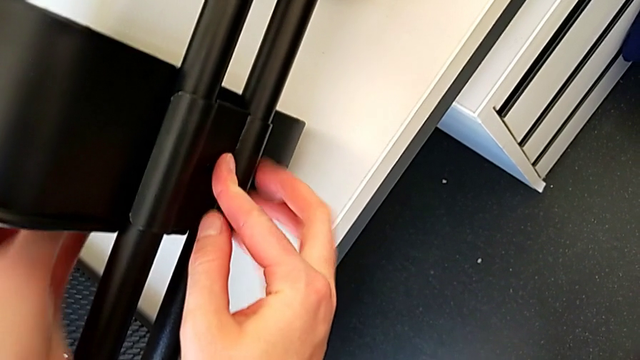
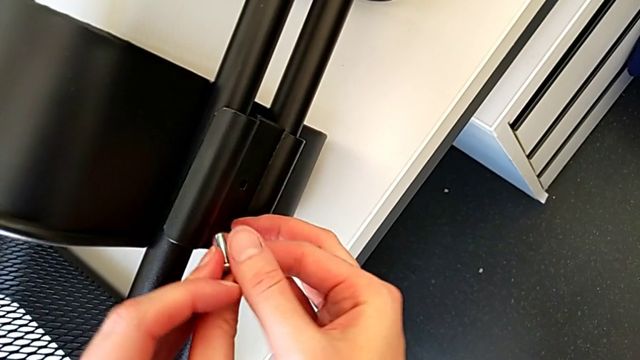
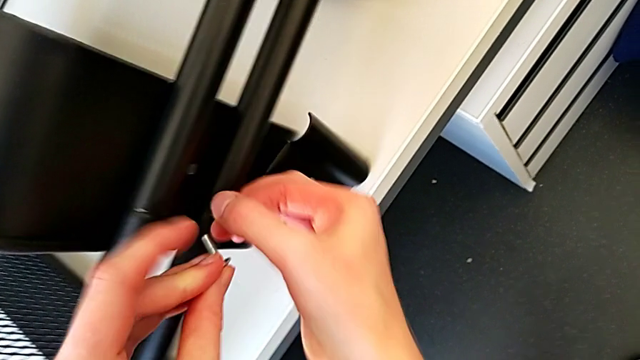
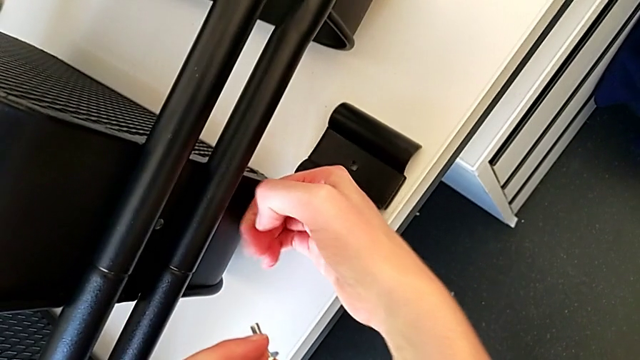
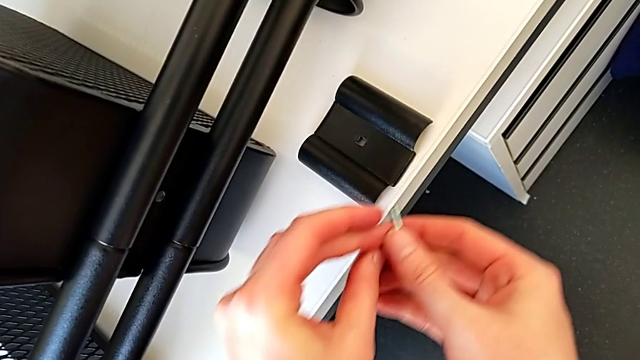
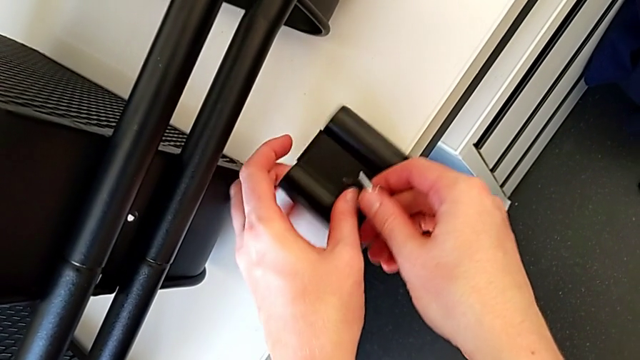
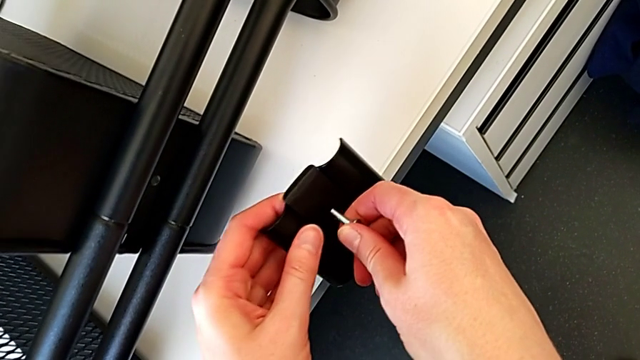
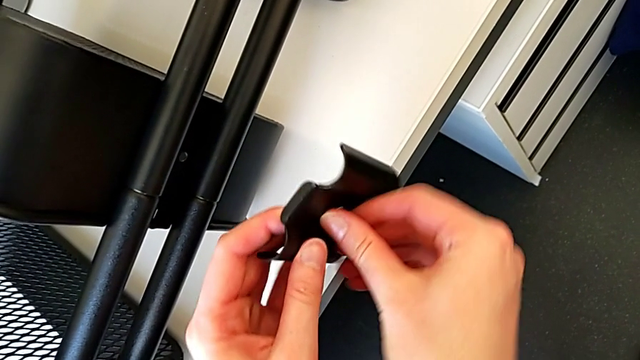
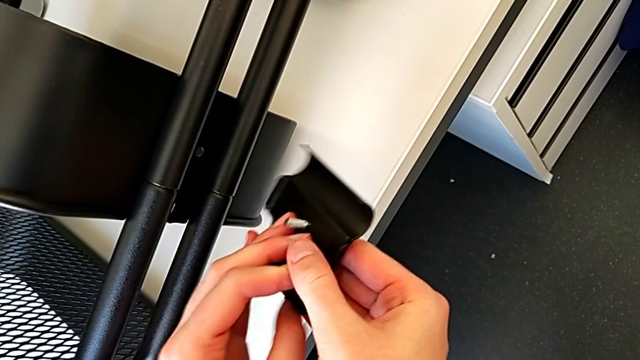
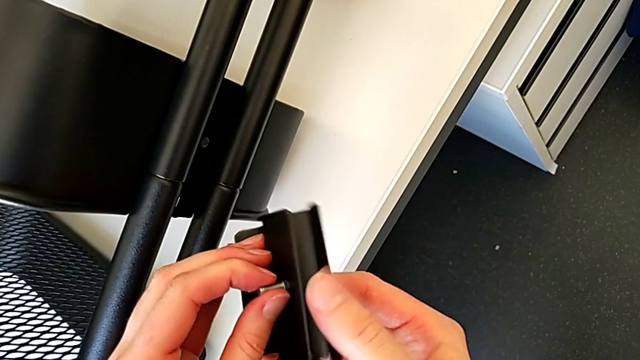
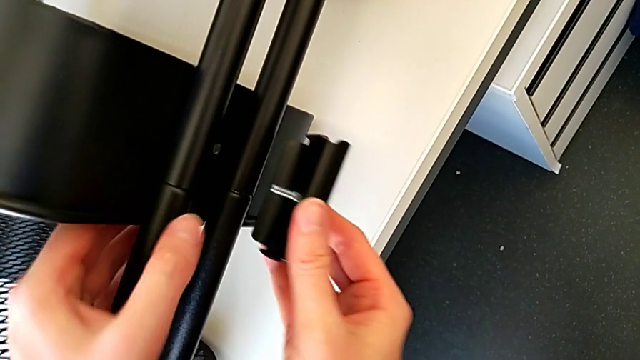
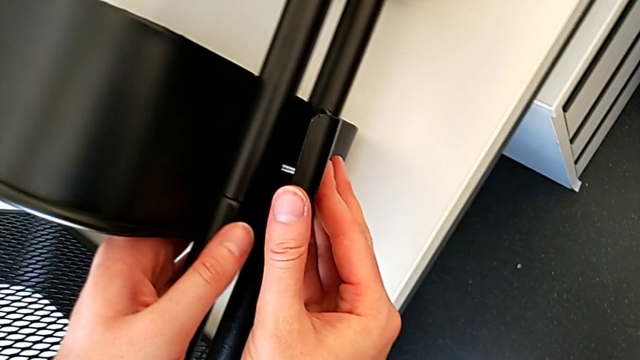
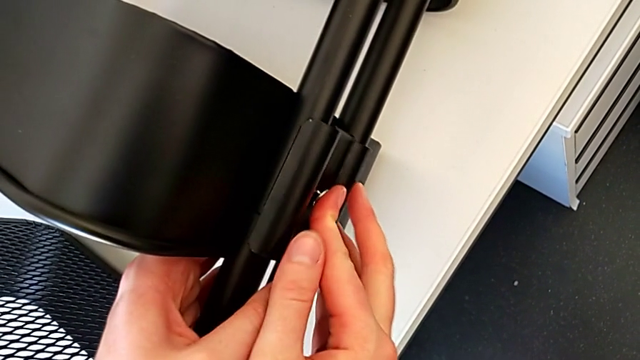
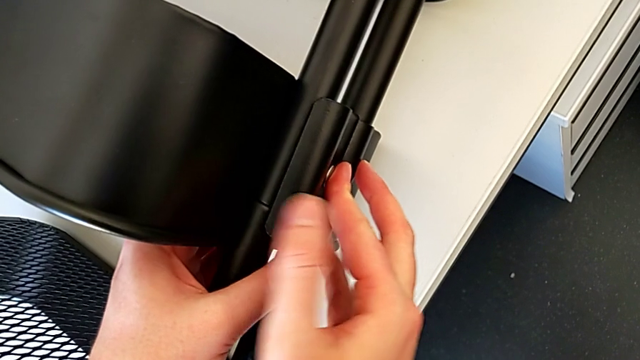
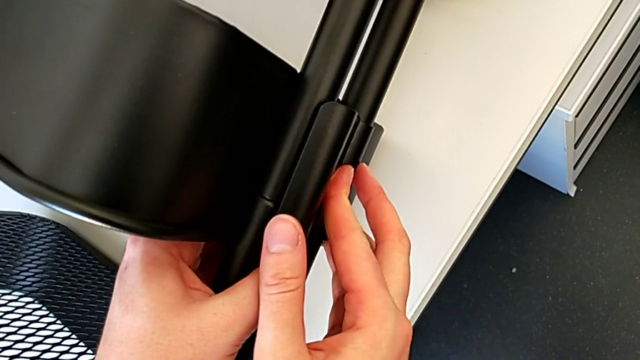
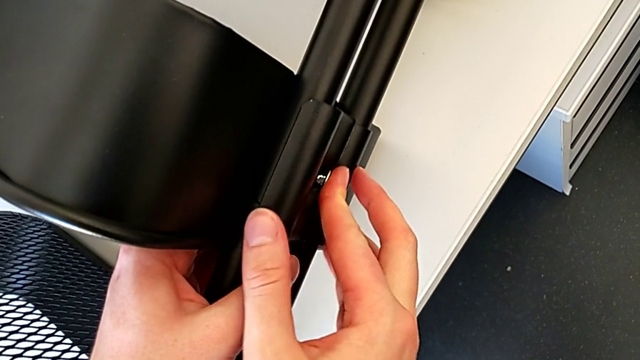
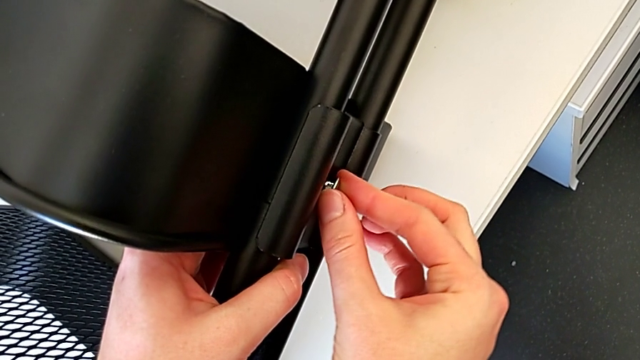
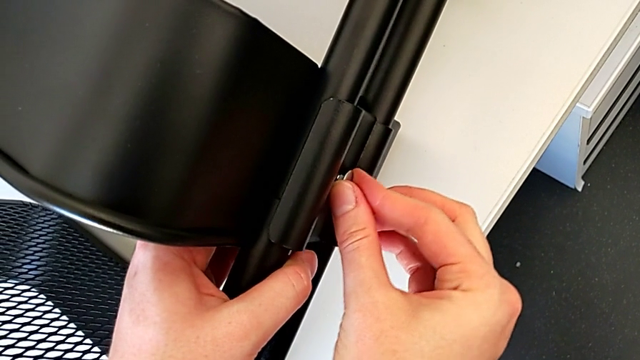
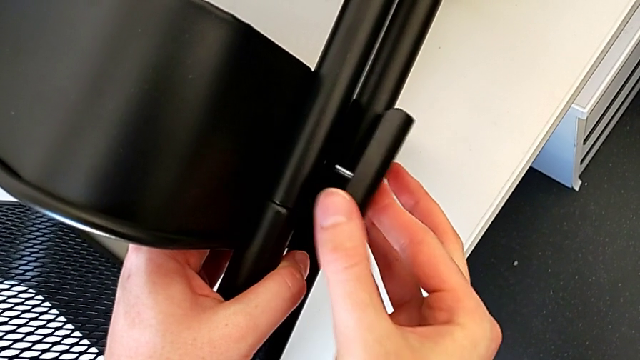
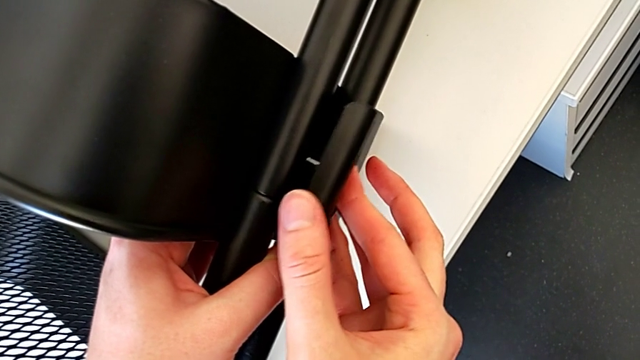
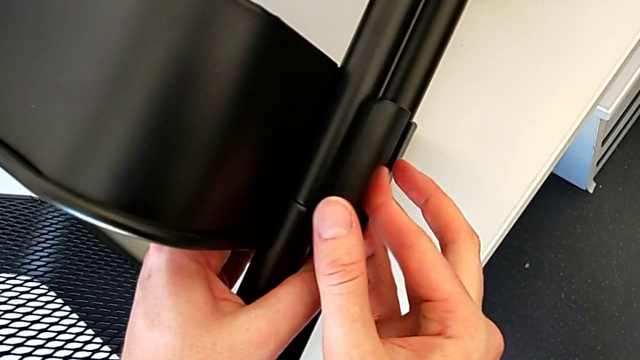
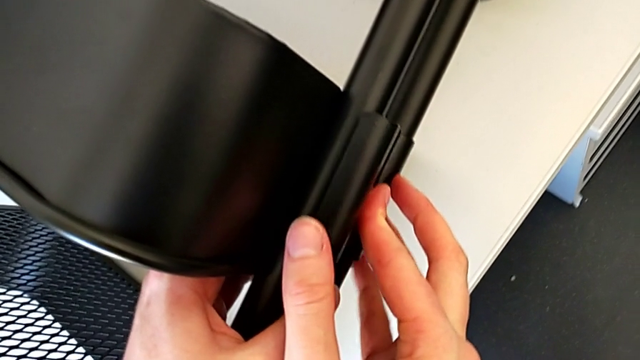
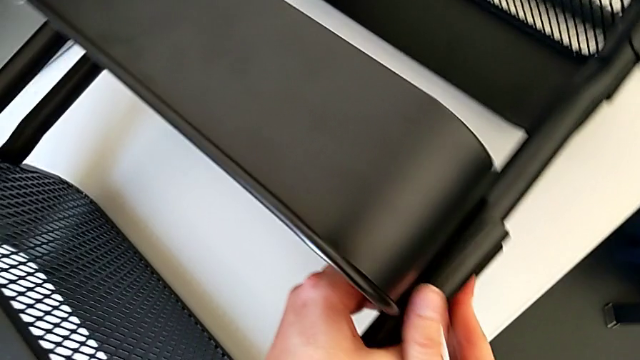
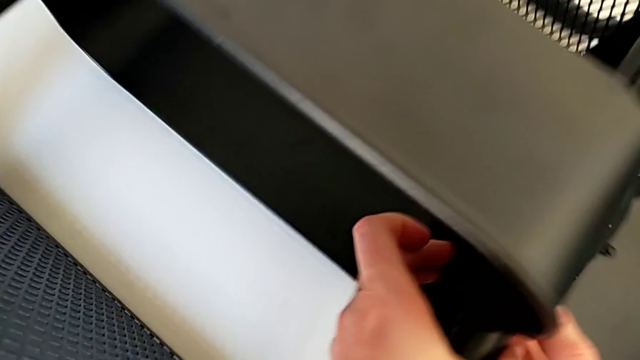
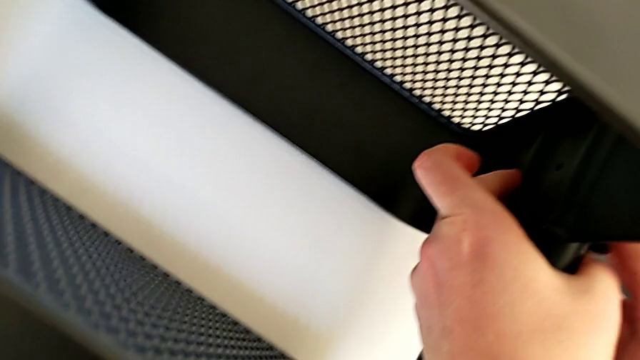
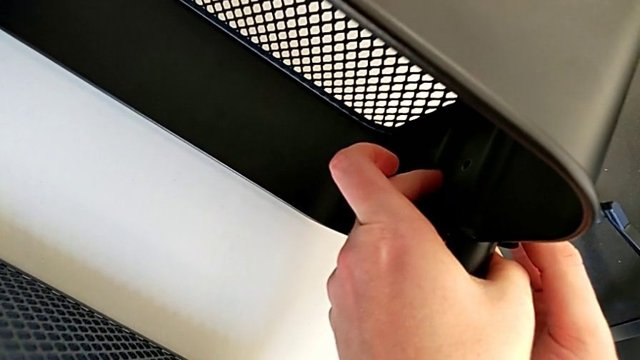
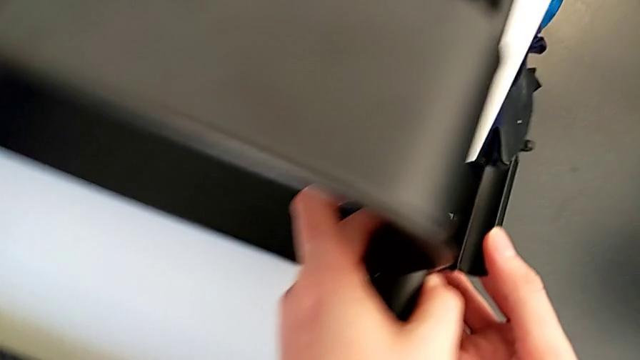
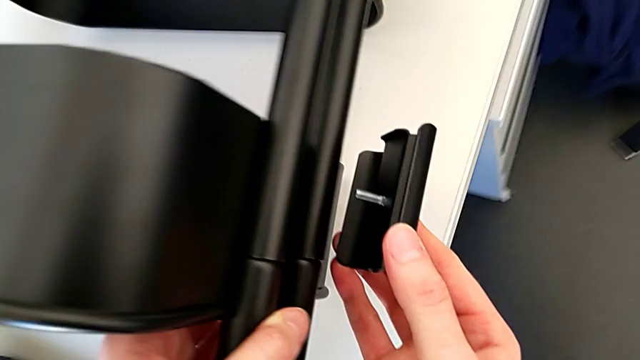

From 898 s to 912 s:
The camera wearer is screwing the third bracket into place. They wrongly drop the bracket, grab the bolt, grab the bracket, insert the bolt, rotate the bracket, assemble it, align the bolt, disassemble the bracket, assemble it, align it and disassemble it.

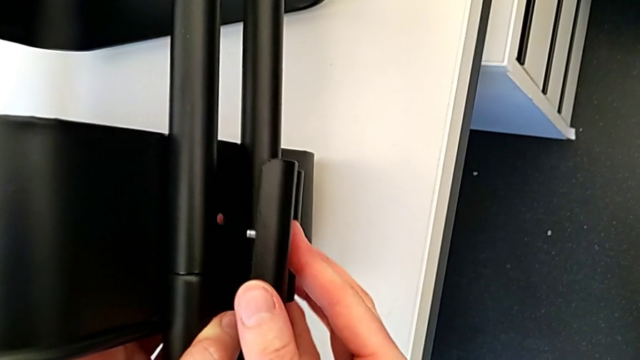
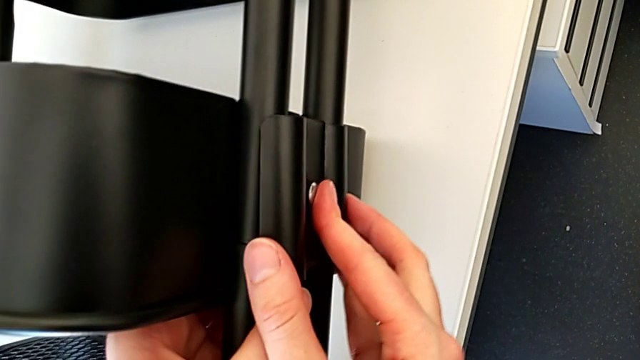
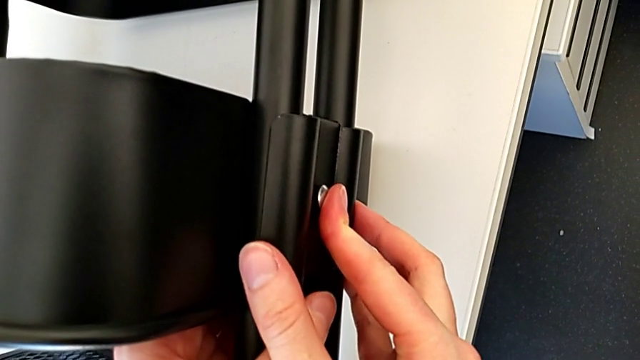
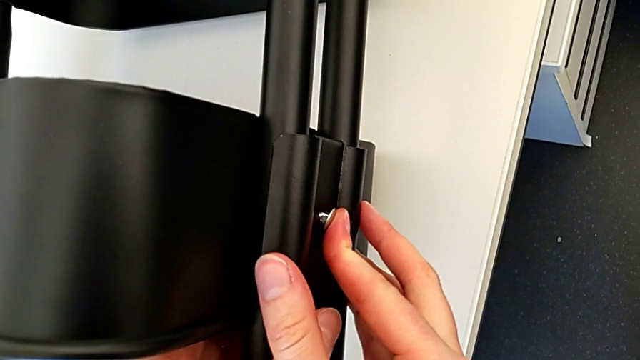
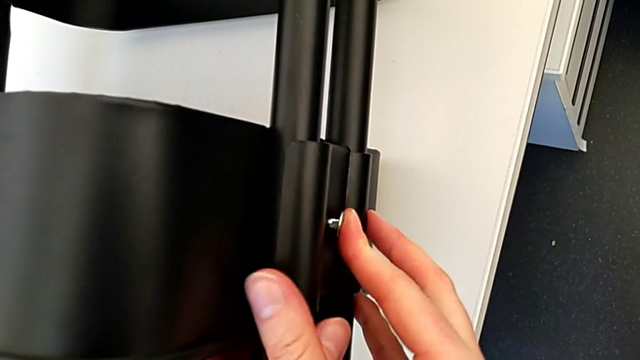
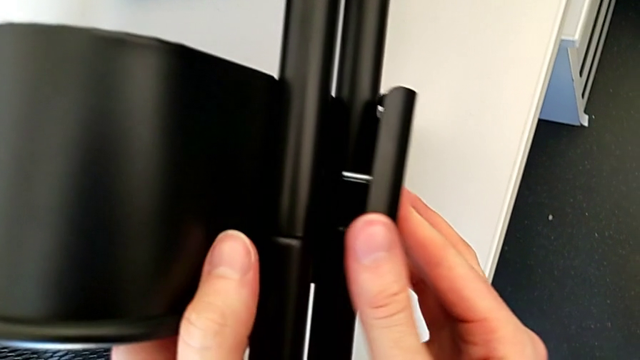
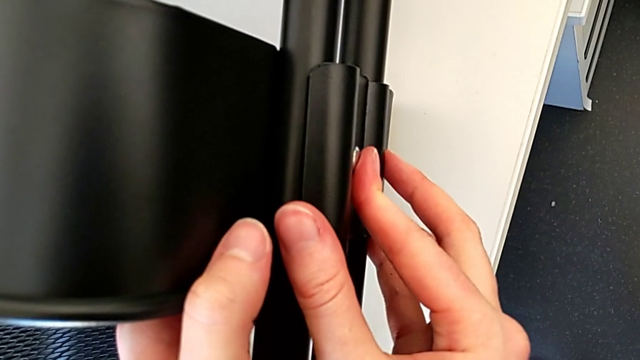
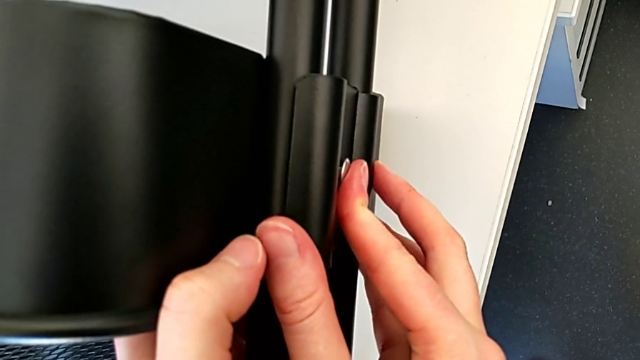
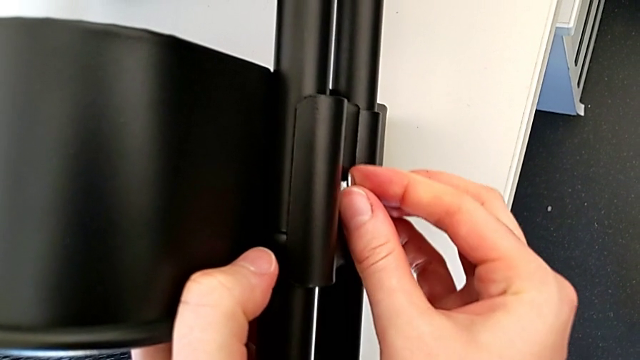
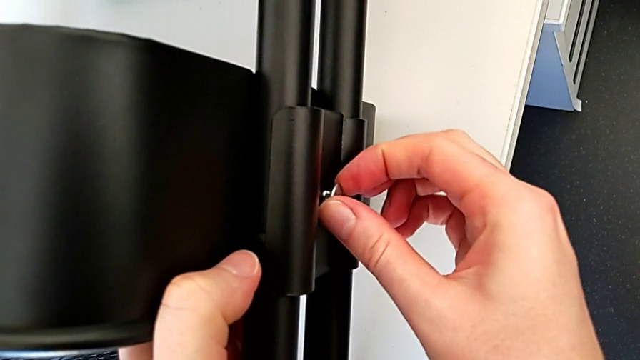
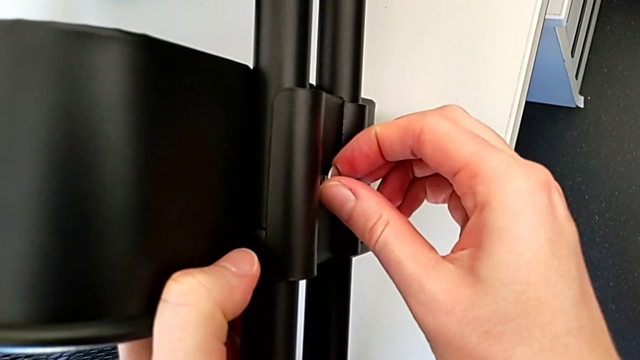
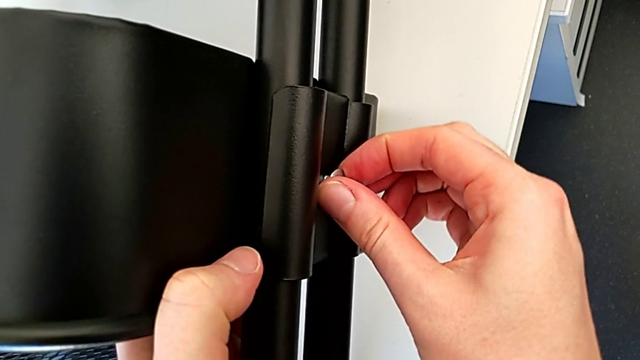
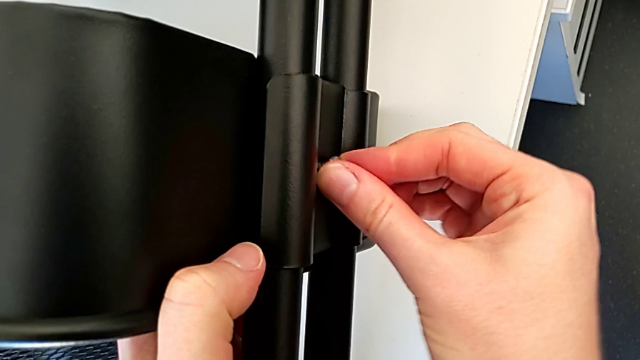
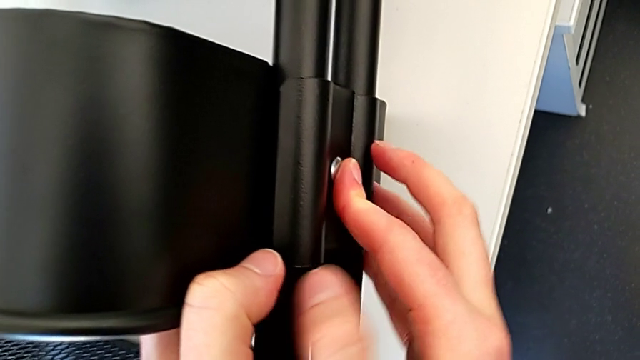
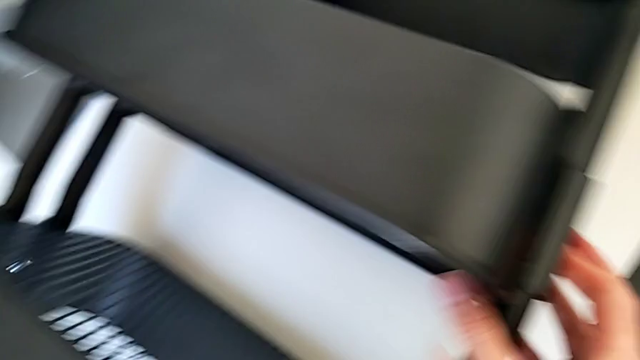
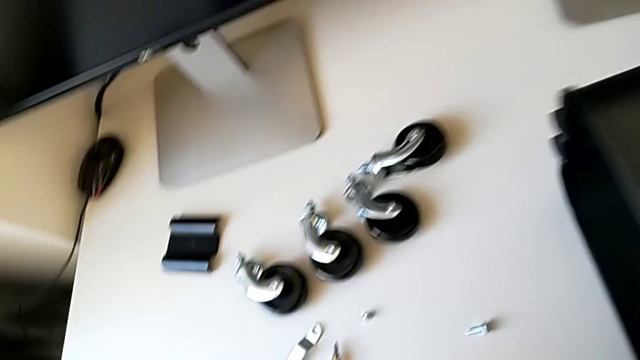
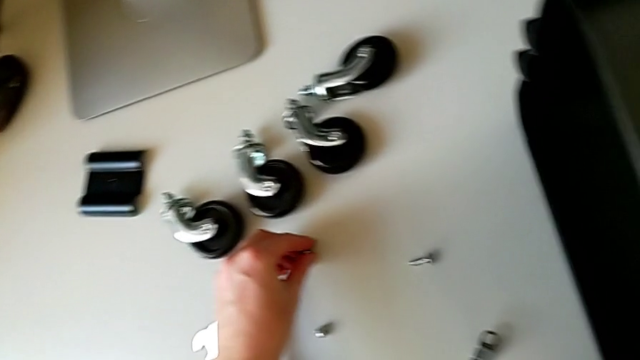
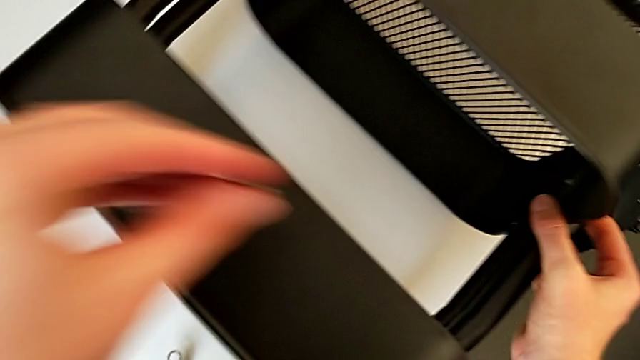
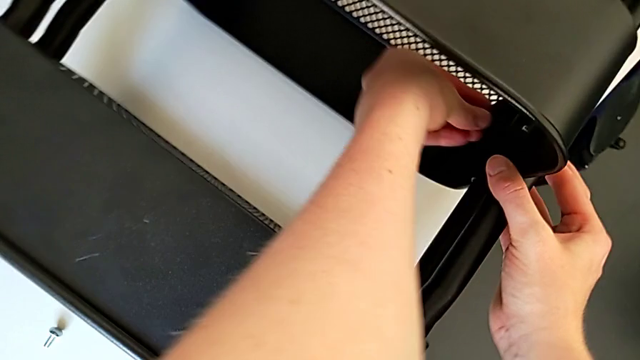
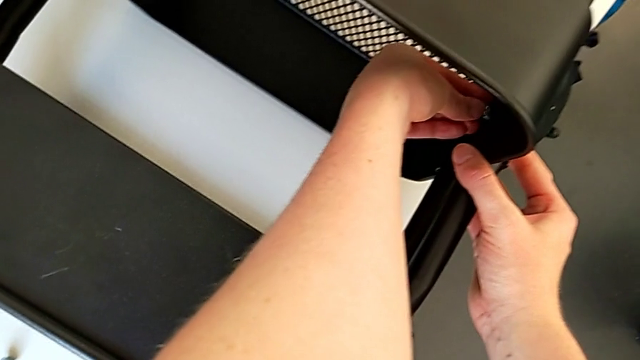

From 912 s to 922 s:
The camera wearer is screwing the third bracket into place. They assemble the bracket, align it, disassemble it, assemble it, align the bolt, hold the bracket, grab the hexagon cap nut and insert it.
